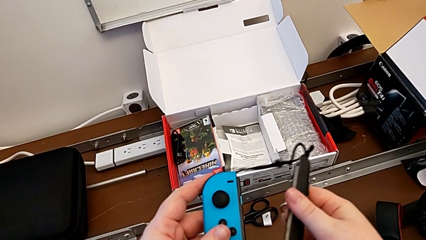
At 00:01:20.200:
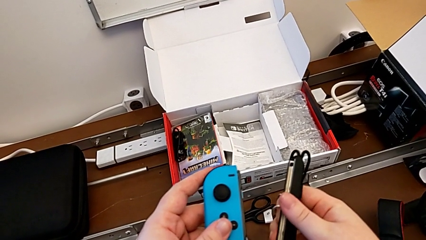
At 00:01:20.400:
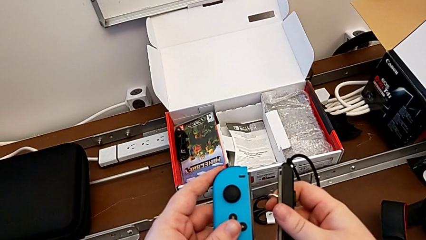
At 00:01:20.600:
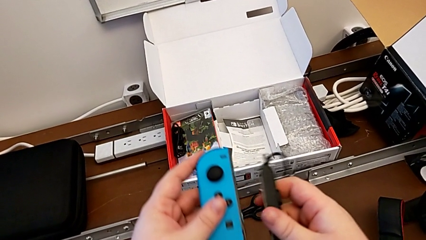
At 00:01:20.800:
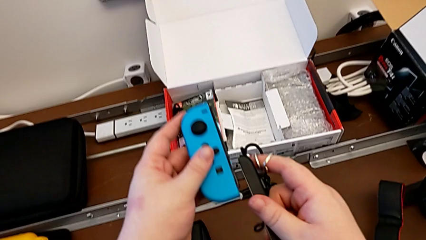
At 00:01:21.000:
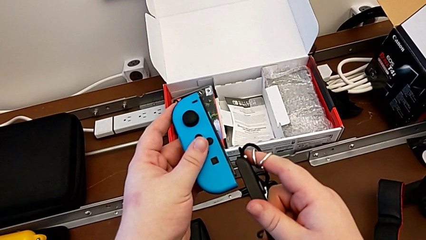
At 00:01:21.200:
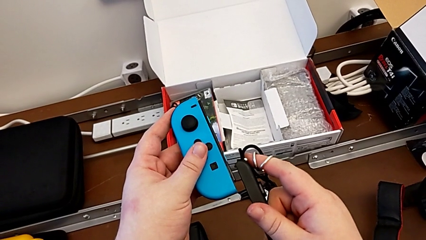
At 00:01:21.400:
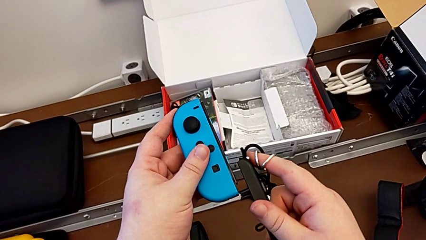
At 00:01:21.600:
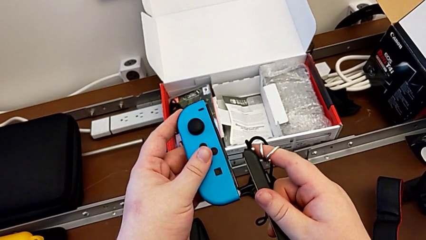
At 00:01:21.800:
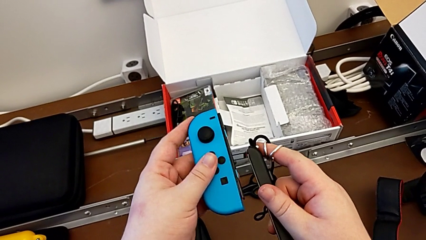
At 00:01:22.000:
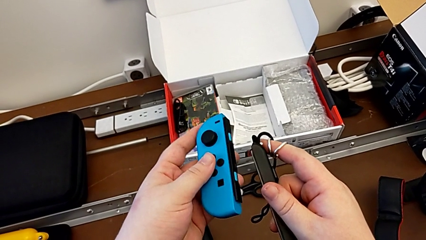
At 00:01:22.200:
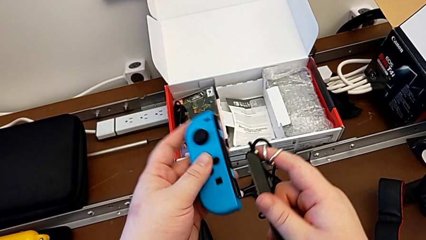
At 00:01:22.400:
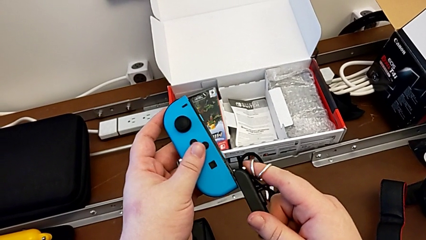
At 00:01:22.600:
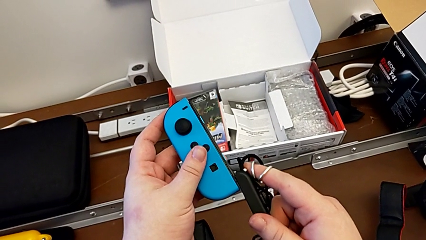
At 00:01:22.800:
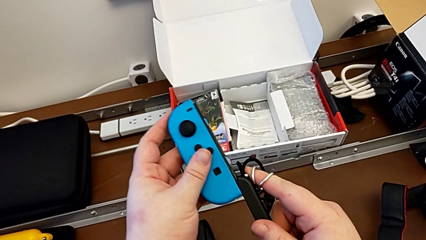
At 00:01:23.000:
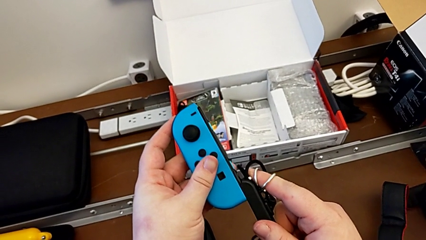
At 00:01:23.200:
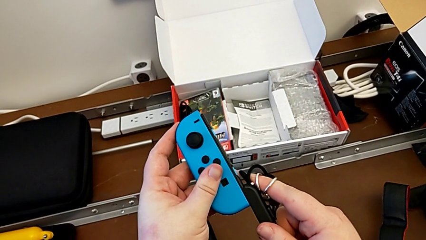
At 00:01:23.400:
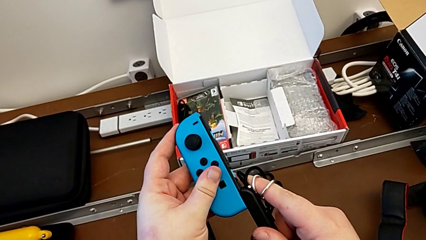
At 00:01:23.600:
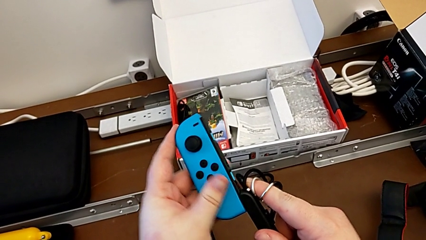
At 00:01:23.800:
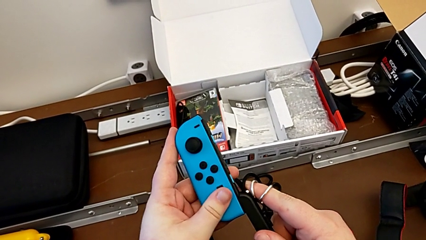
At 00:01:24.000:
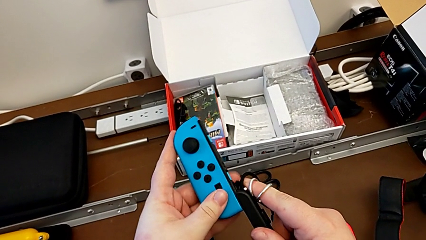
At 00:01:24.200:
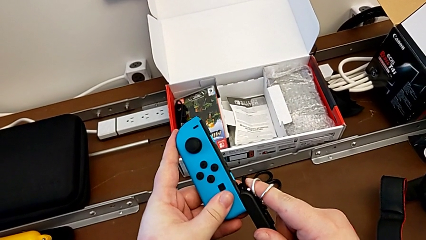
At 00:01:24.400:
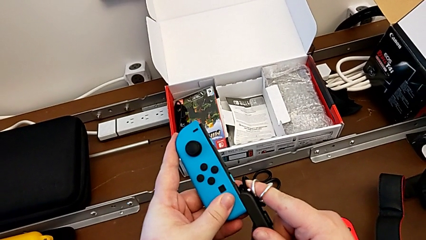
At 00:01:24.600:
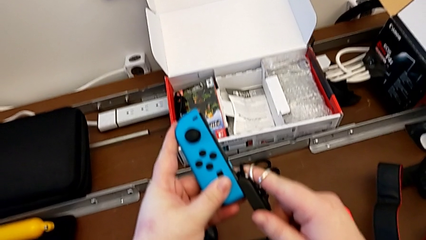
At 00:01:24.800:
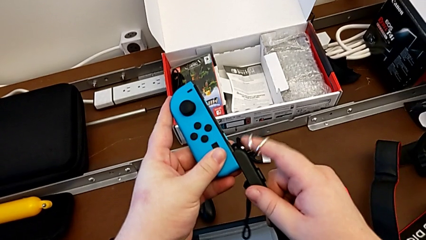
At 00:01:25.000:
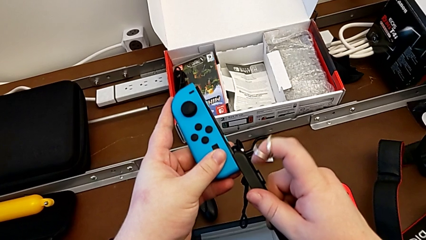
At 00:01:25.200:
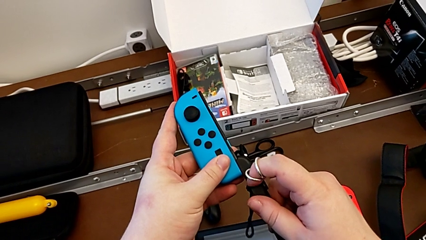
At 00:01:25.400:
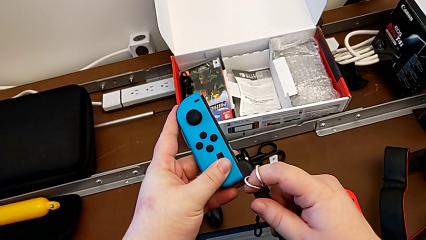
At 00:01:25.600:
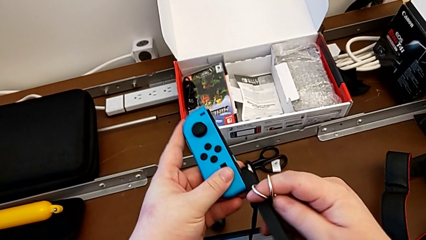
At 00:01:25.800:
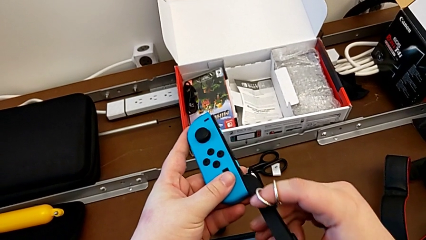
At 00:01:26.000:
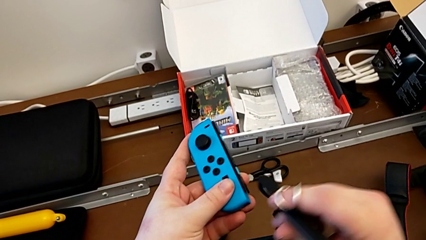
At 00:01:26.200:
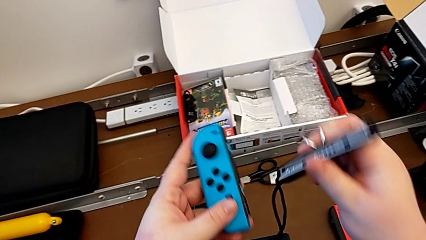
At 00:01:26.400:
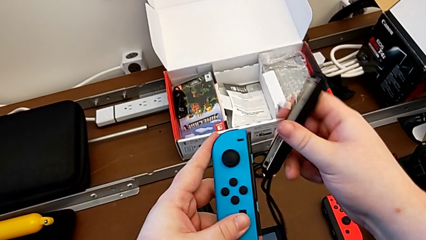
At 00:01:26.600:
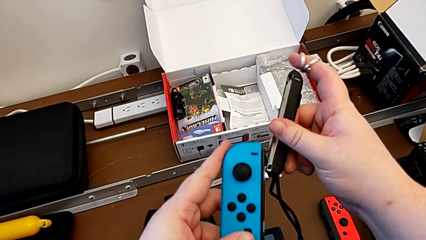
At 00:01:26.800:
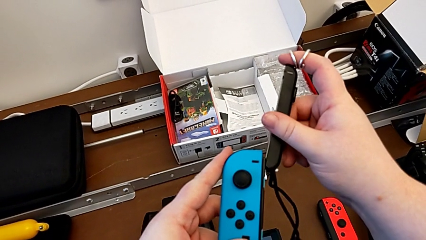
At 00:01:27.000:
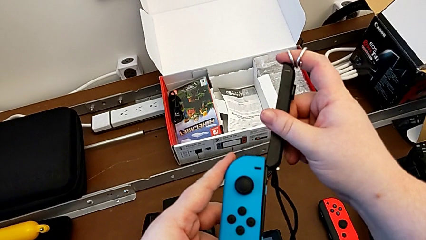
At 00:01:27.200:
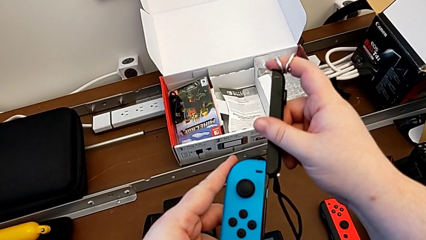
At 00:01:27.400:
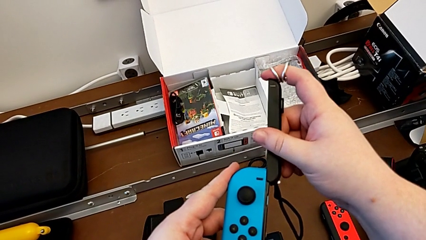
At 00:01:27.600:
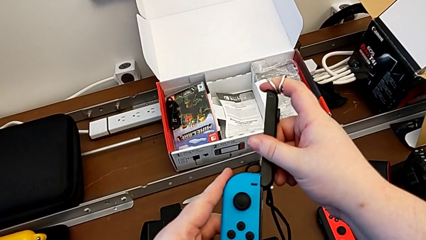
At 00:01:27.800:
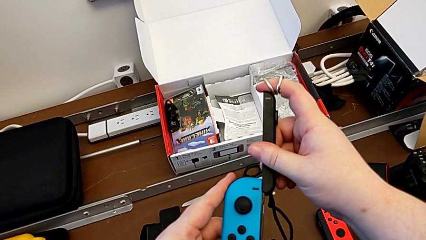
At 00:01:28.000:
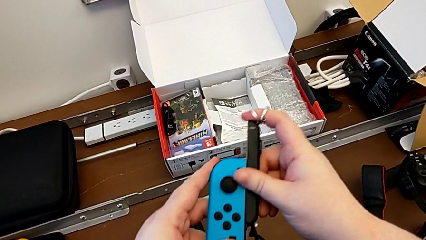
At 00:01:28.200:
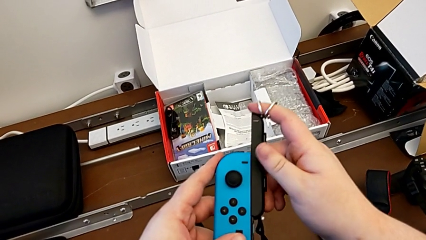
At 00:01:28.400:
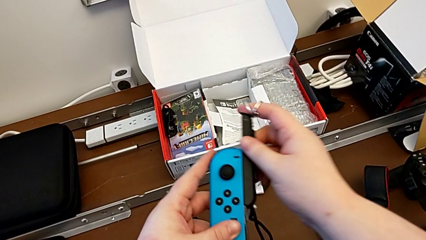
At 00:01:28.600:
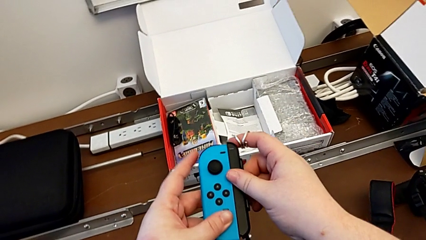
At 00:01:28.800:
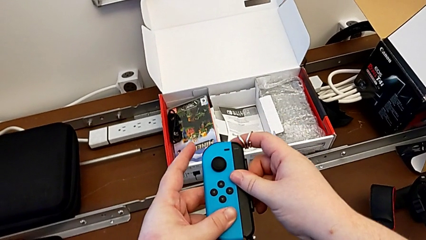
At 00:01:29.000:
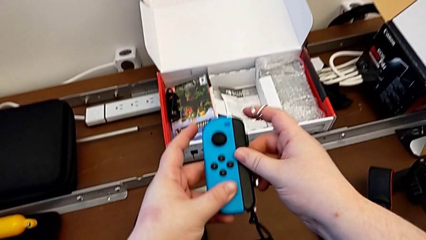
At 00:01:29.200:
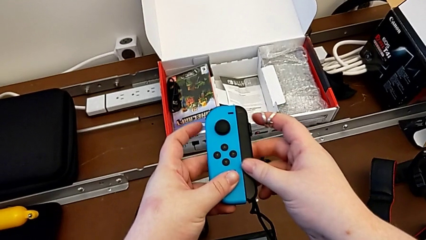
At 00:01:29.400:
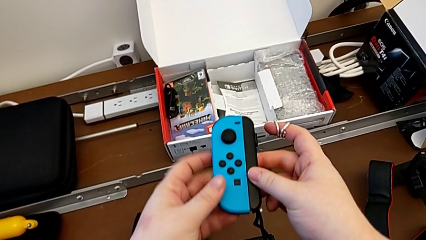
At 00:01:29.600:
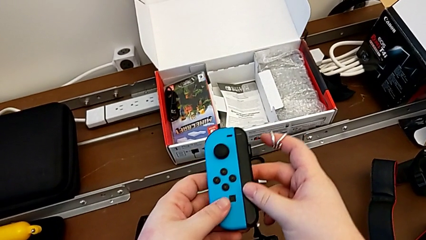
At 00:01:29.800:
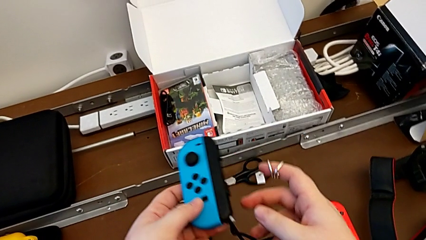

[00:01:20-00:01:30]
The camera wearer is assembling the Joy-Con controllers with the Joy-Con strap. They insert the Joy-Con strap, putting it in the correct sense but it can't get attached, and rotate it. They insert it with the right hand and begin to slide it with the right hand.

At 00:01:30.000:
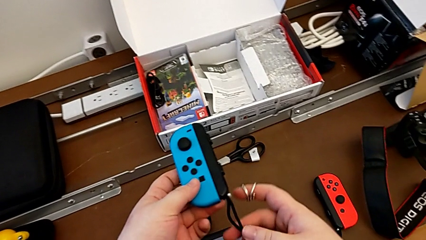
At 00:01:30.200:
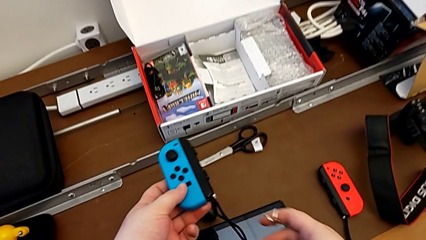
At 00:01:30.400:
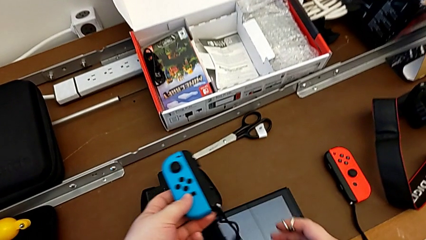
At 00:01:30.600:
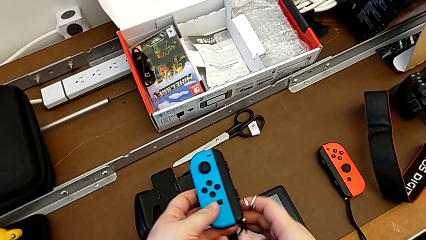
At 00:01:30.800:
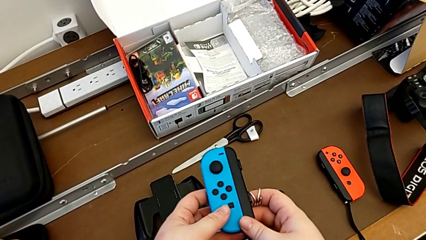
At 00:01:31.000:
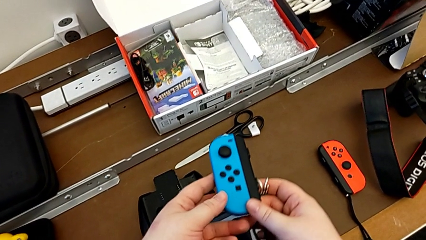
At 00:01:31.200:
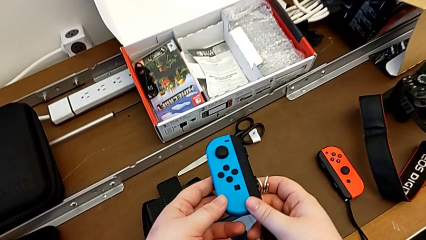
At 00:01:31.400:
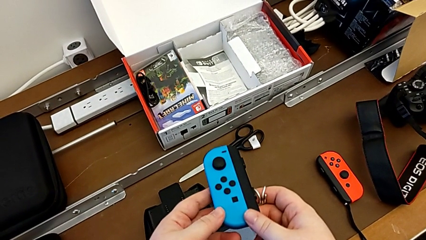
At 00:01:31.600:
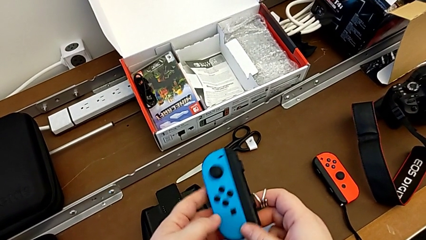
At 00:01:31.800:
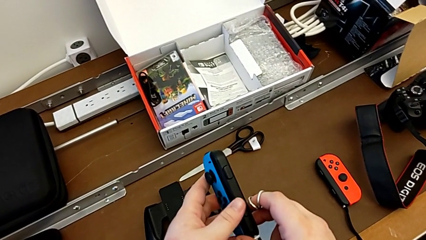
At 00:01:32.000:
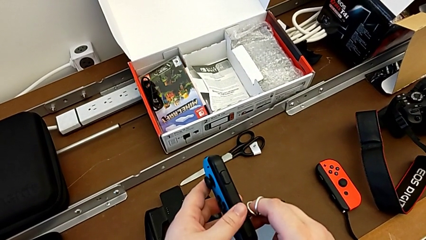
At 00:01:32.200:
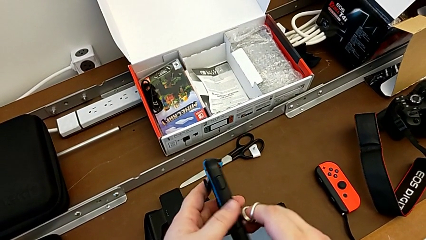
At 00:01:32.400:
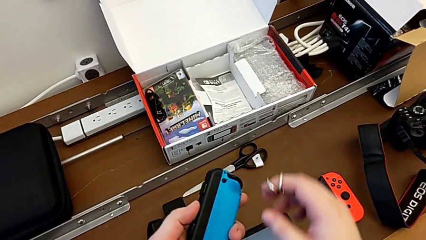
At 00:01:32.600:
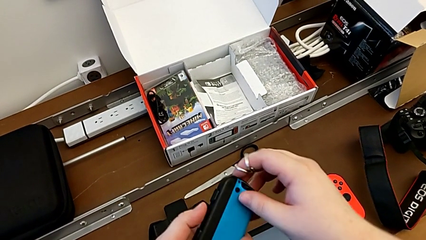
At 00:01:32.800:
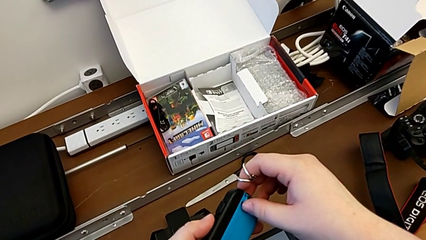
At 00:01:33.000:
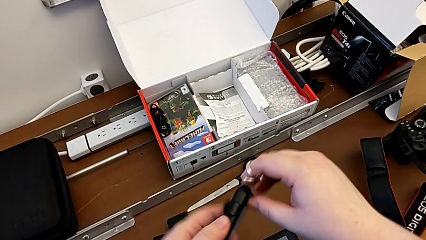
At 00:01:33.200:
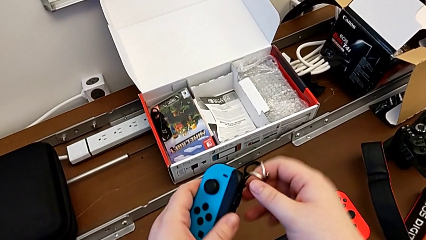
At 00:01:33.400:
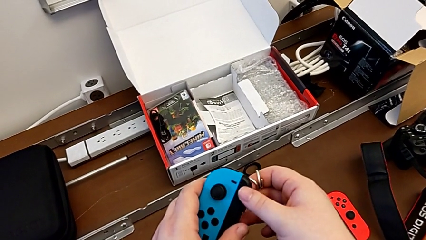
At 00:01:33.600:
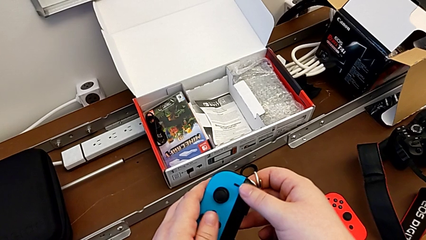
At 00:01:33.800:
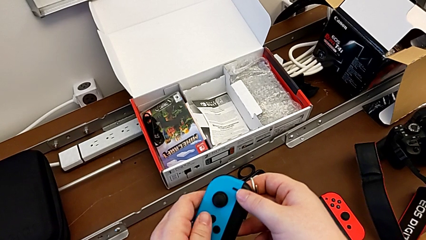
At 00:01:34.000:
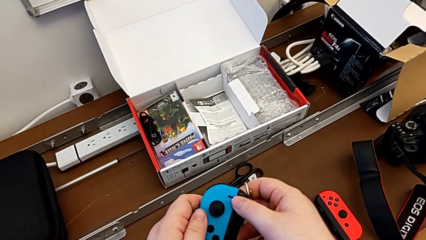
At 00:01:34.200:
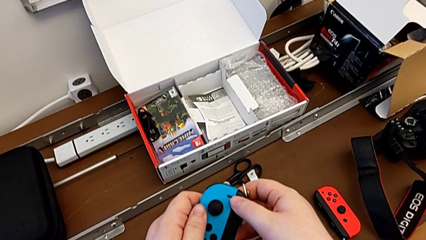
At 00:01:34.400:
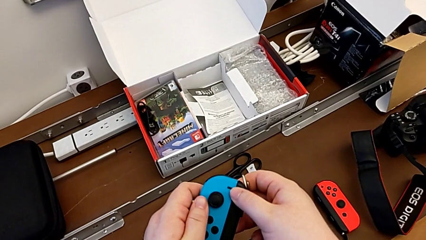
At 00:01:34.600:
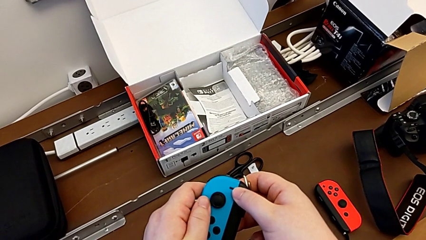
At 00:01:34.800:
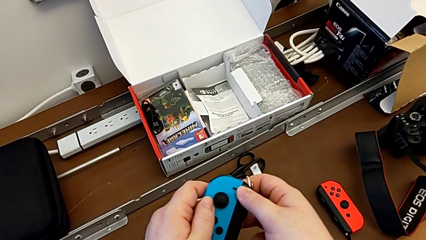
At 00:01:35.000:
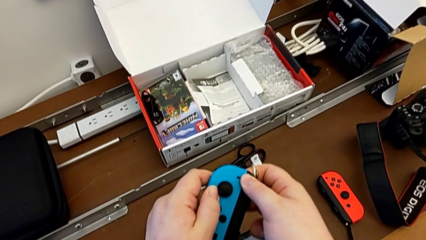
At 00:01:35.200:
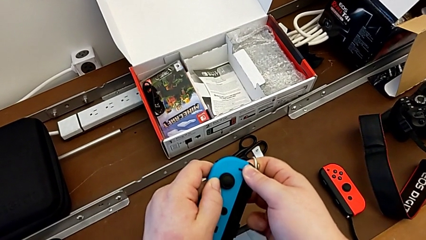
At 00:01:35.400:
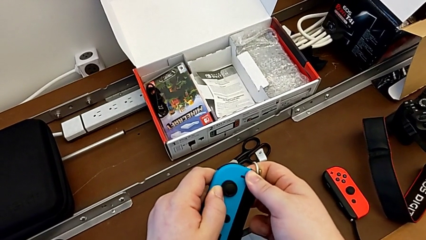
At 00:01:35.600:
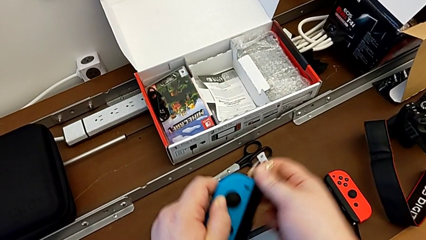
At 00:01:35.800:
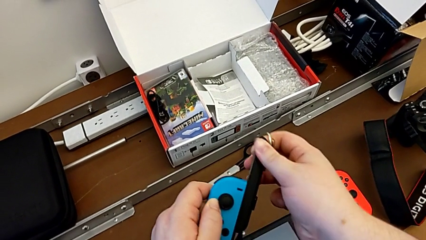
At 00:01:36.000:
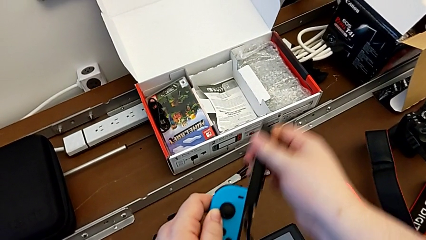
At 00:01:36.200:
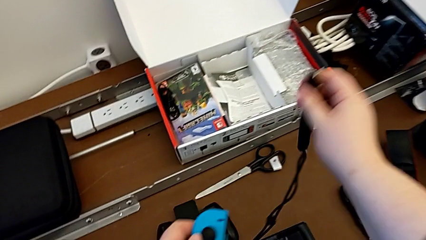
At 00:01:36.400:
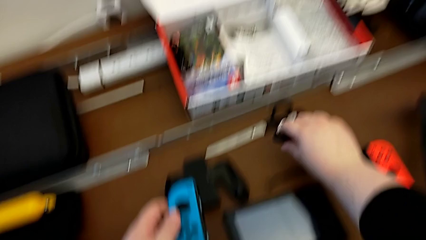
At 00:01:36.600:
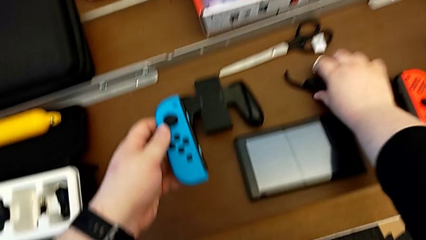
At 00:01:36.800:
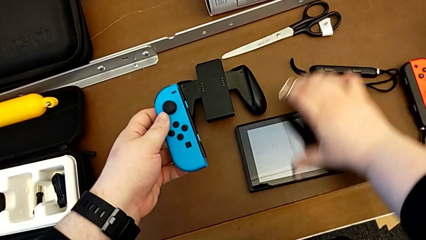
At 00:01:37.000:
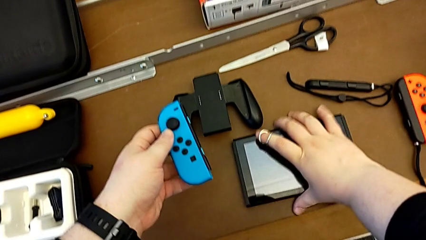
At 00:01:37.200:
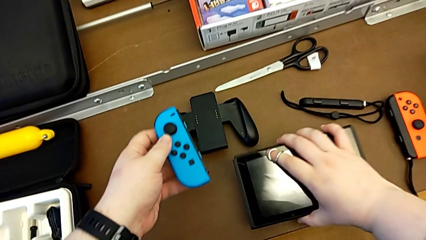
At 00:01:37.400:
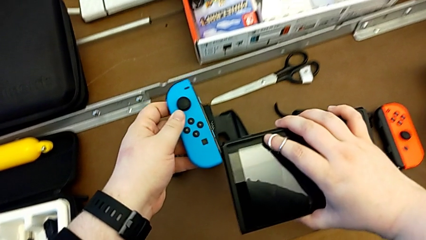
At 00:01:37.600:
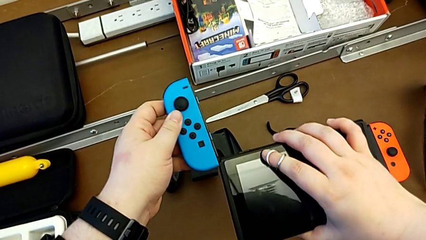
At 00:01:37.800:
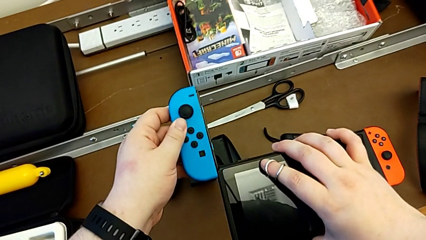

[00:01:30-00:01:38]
The camera wearer is assembling the Joy-Con controllers into the Nintendo Switch. They rotate the blue Joy-Con controller, press the Joy-Con strap lock, withdraw the Joy-Con strap, place it and grab the Nintendo Switch.
